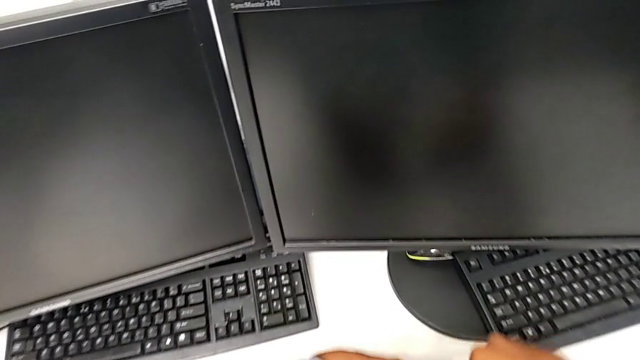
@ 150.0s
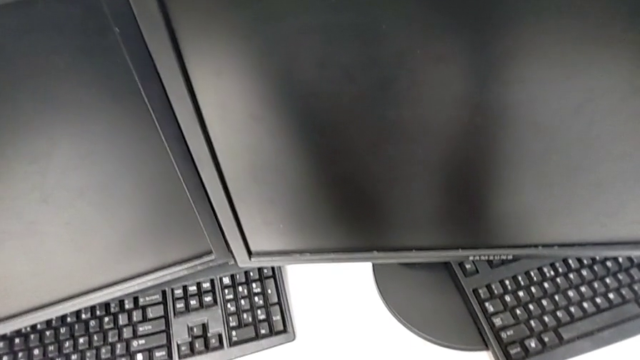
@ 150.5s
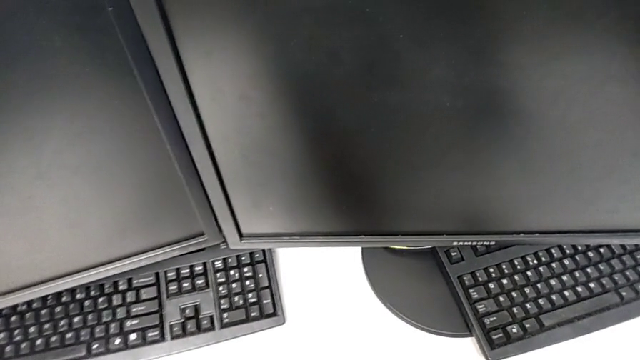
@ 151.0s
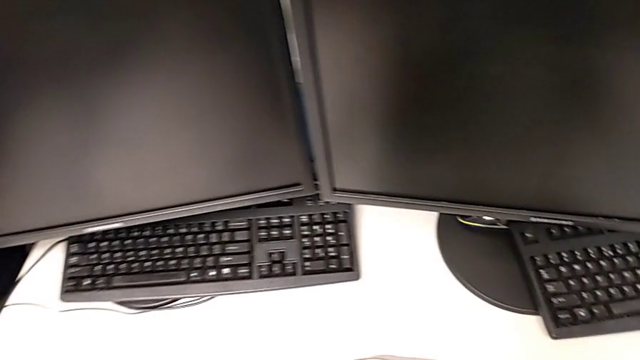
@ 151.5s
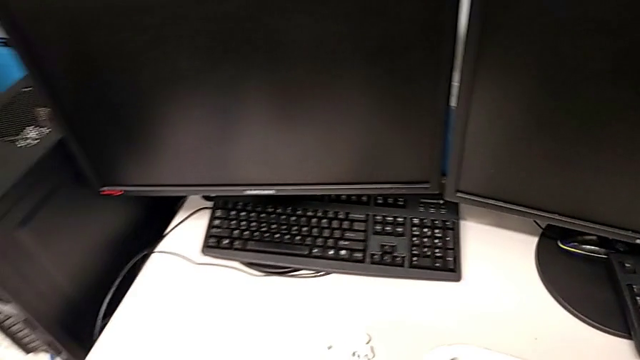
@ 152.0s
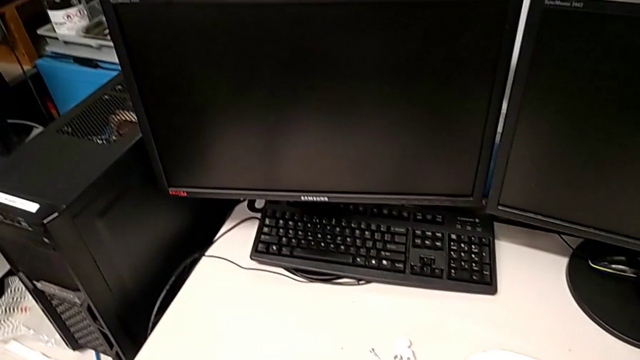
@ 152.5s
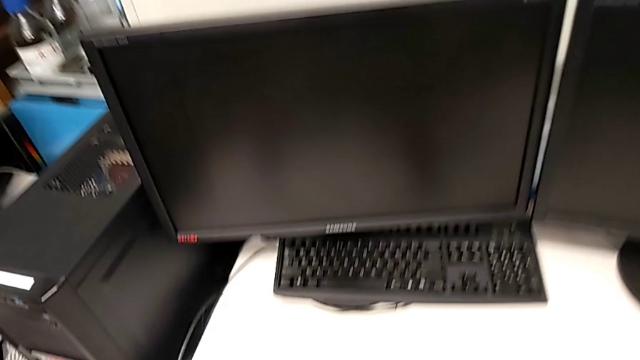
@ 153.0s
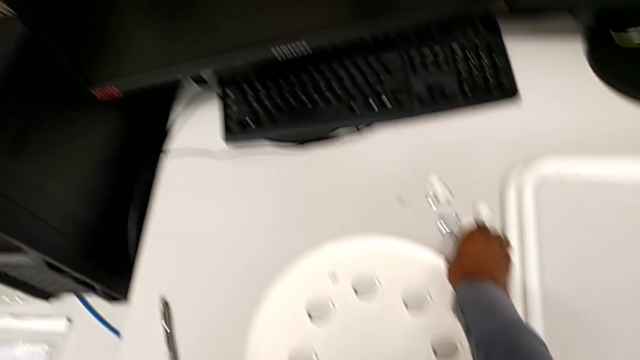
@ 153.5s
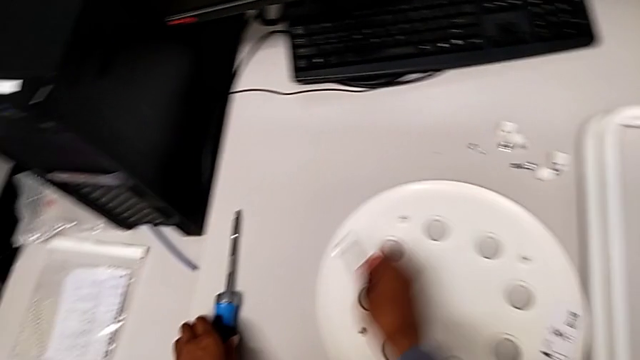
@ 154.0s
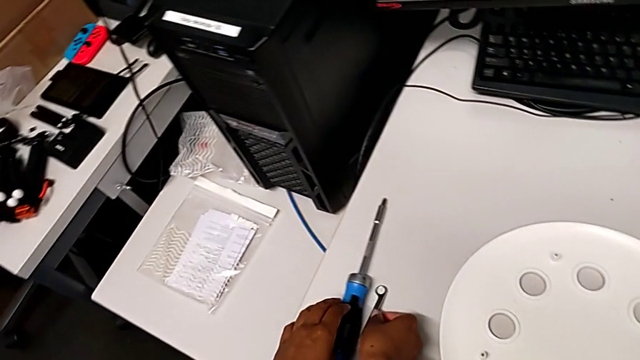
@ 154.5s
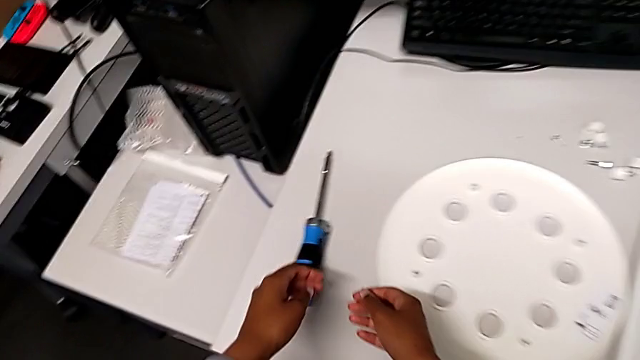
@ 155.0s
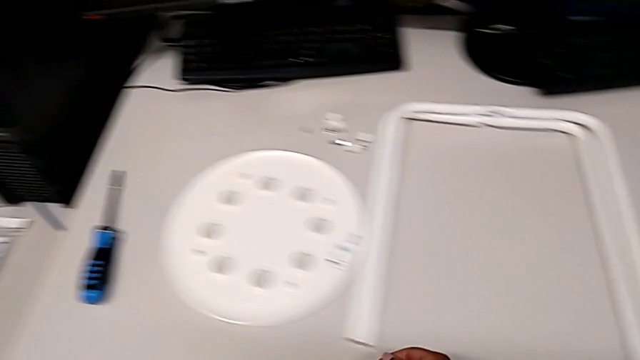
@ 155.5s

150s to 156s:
The camera wearer is disassembling the seat and the legs. They place the leg, grab the hexagonal wrench and place it.
